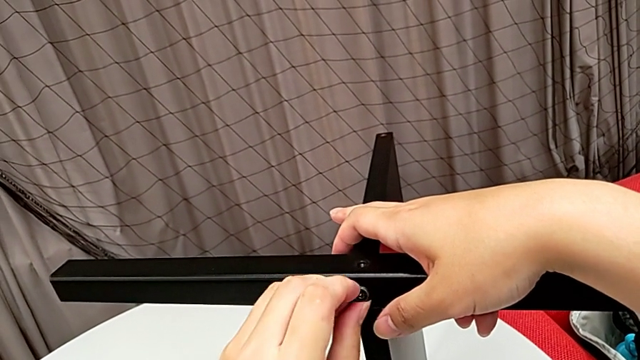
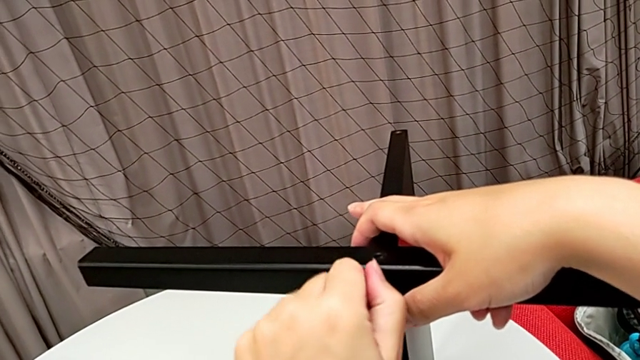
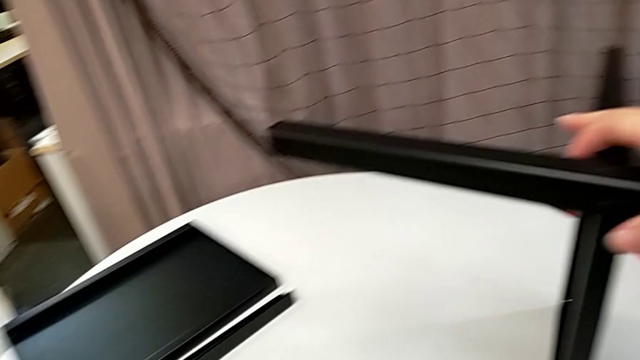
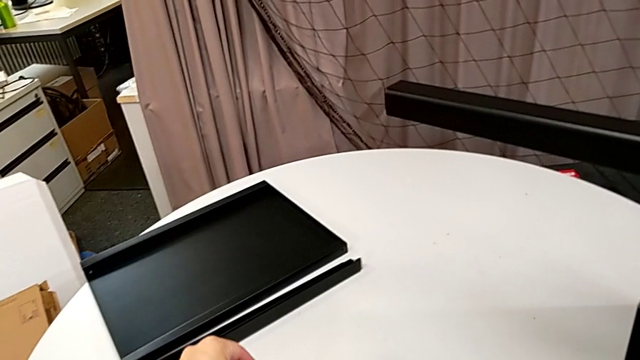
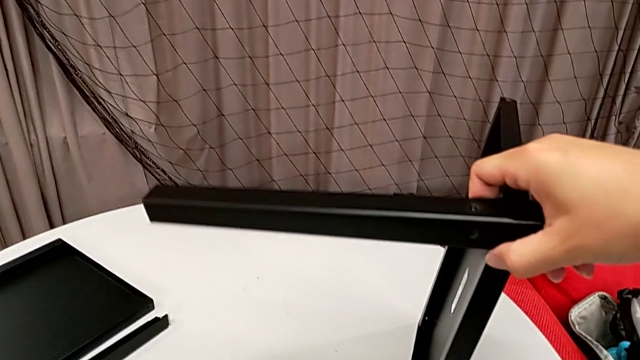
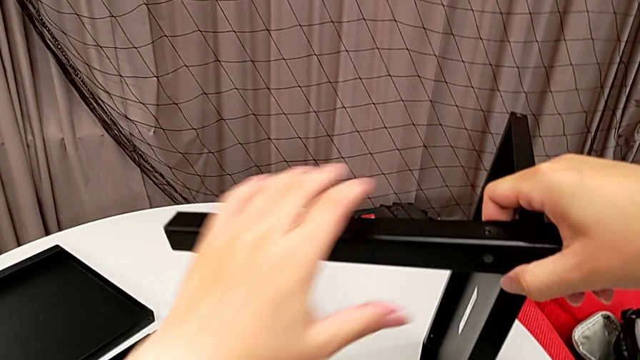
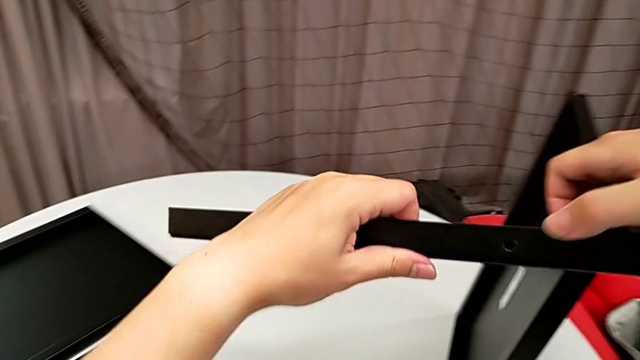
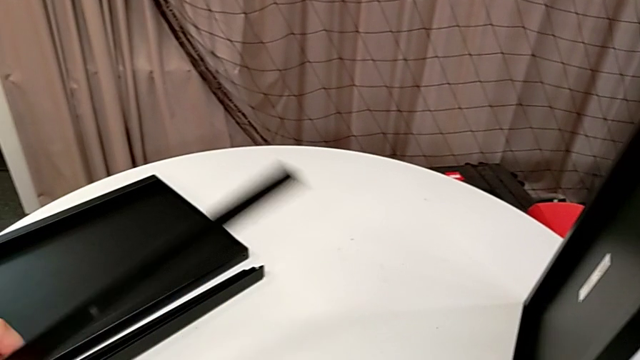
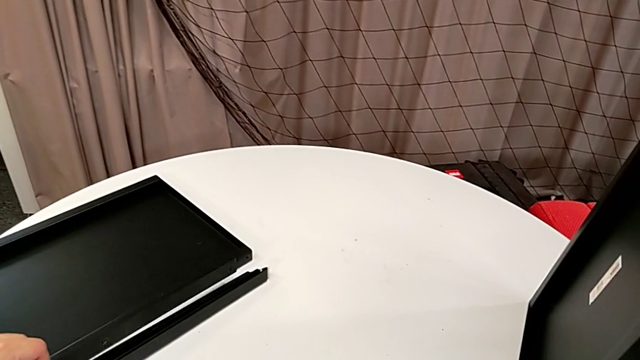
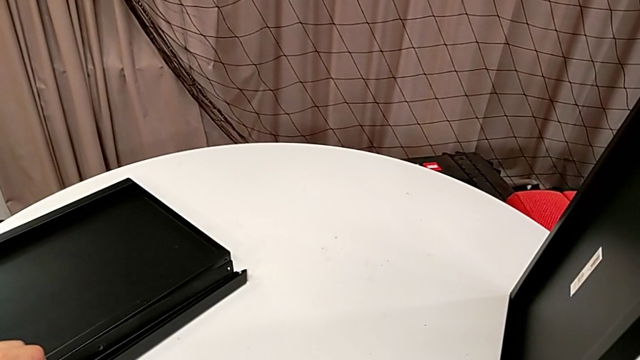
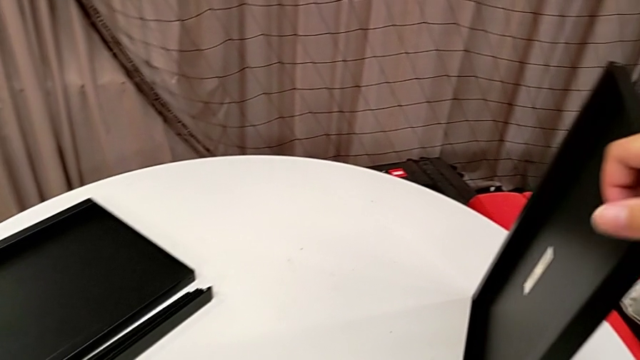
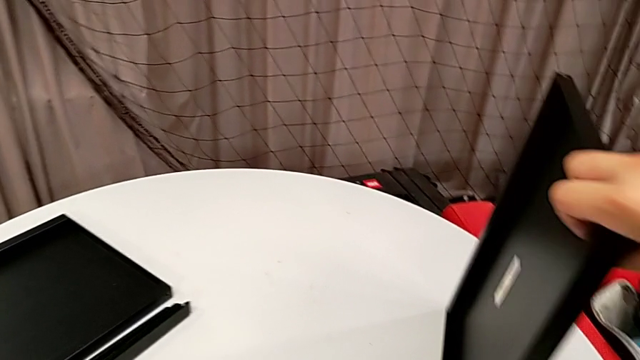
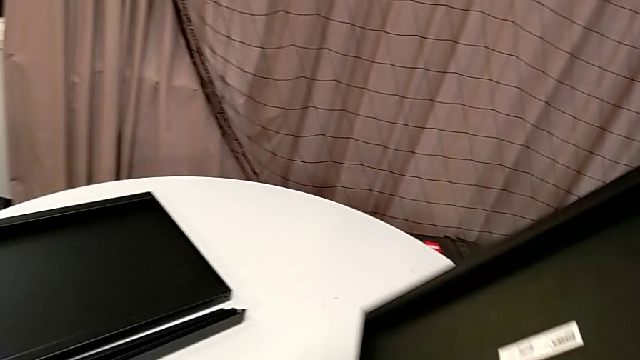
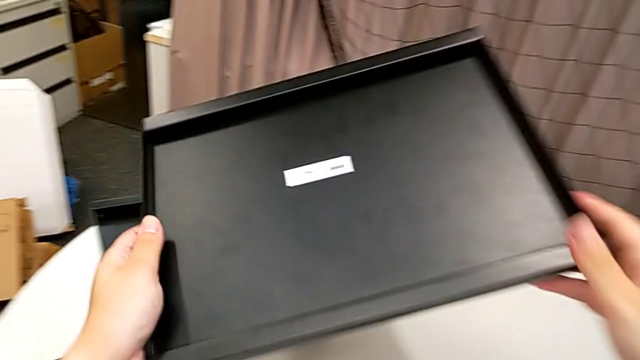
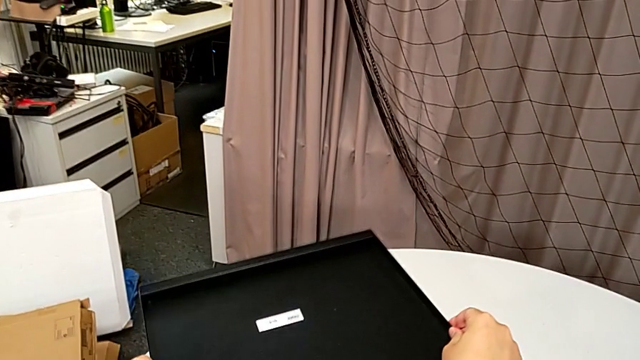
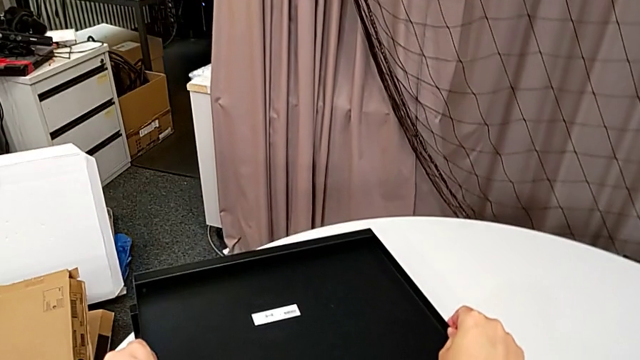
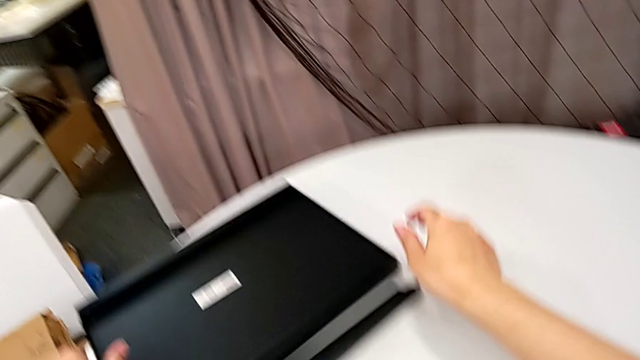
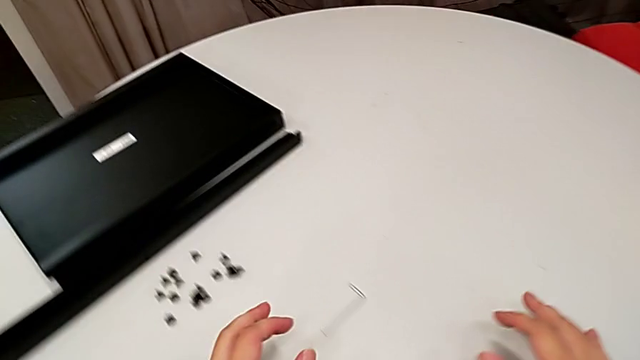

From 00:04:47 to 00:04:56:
The camera wearer is unscrewing the fourth leg from the bottom shelf. They disassemble the hex socket head, place it, disassemble the leg, place it and place the tray.
